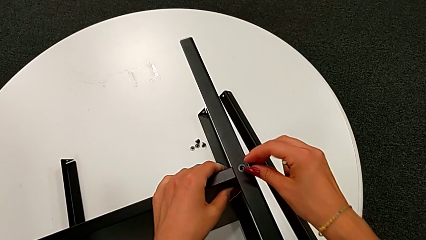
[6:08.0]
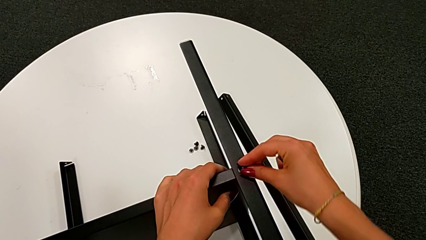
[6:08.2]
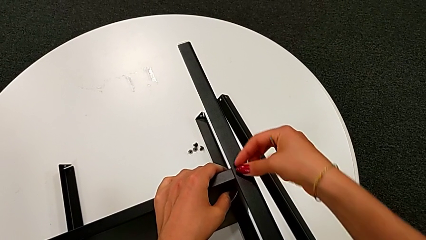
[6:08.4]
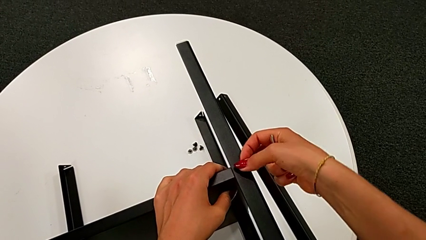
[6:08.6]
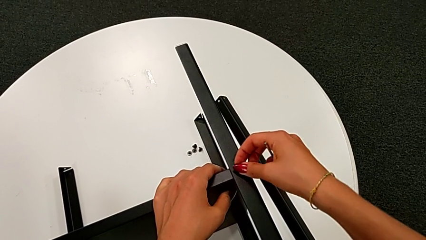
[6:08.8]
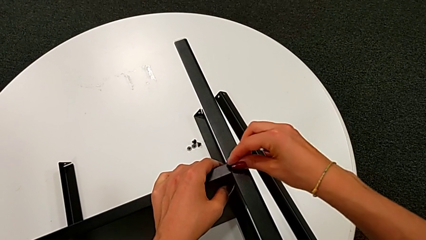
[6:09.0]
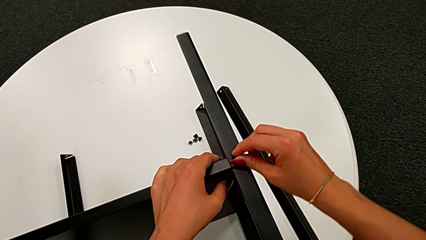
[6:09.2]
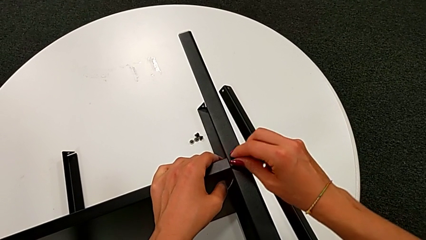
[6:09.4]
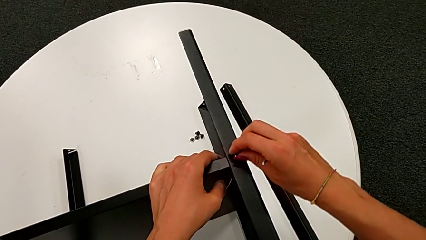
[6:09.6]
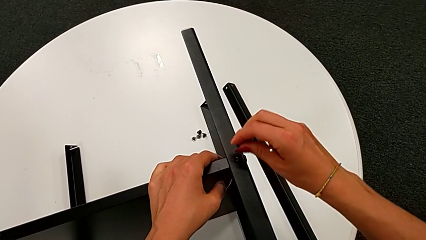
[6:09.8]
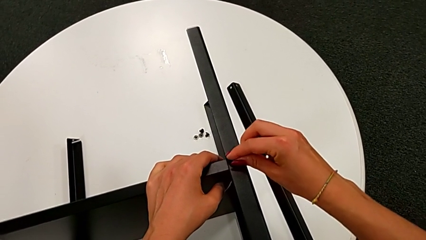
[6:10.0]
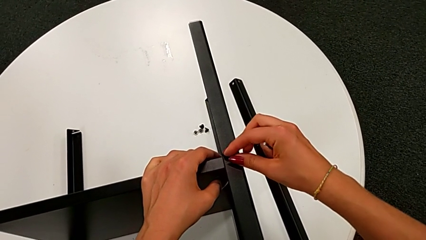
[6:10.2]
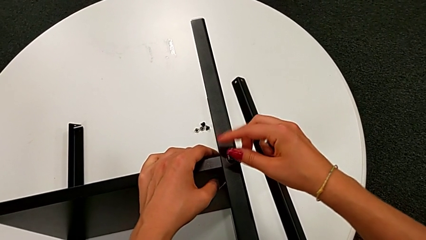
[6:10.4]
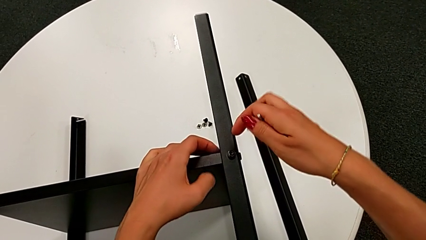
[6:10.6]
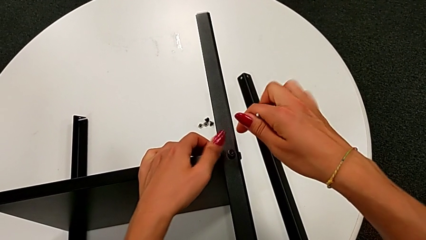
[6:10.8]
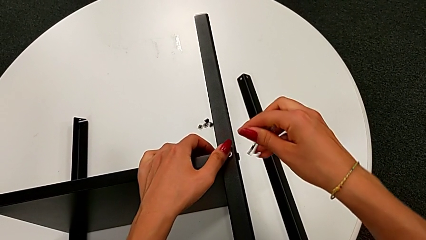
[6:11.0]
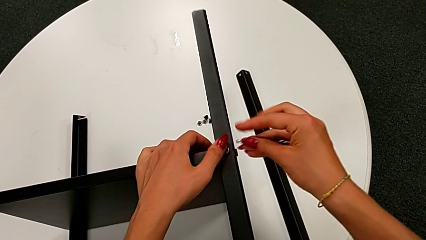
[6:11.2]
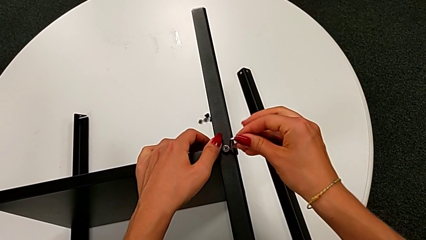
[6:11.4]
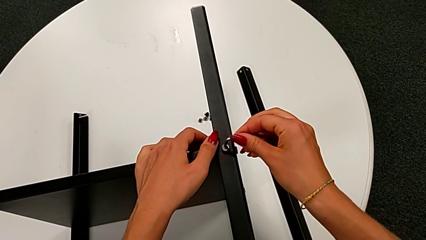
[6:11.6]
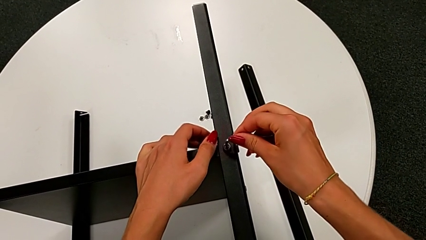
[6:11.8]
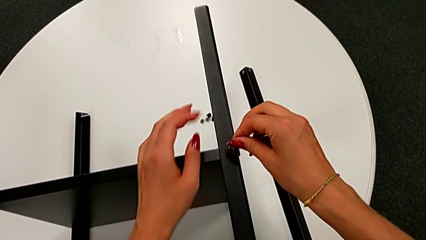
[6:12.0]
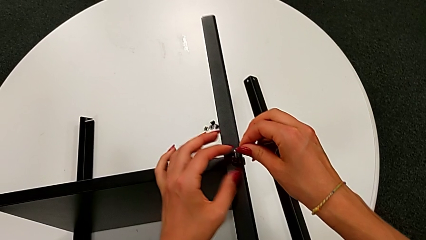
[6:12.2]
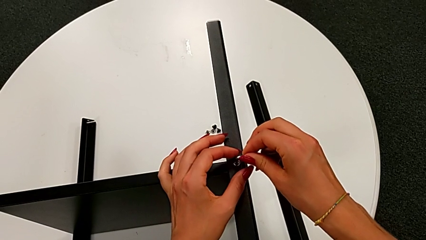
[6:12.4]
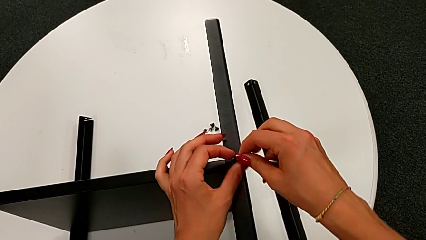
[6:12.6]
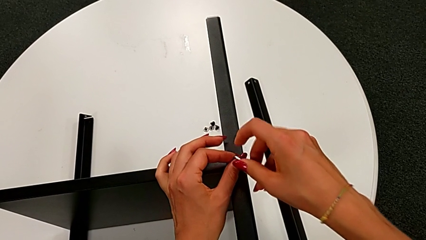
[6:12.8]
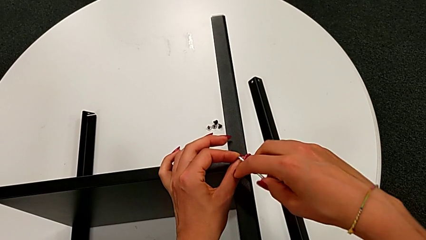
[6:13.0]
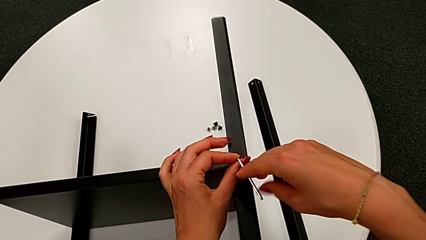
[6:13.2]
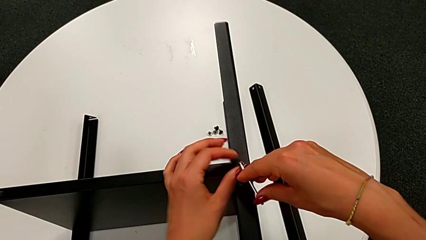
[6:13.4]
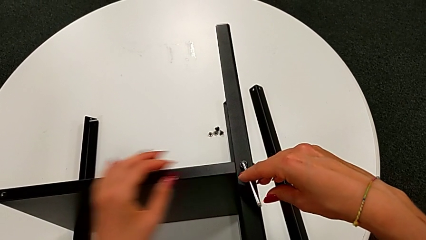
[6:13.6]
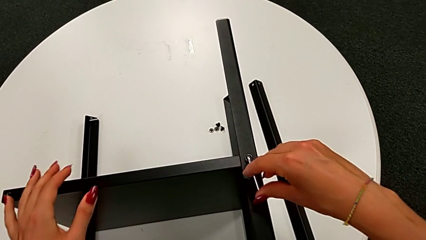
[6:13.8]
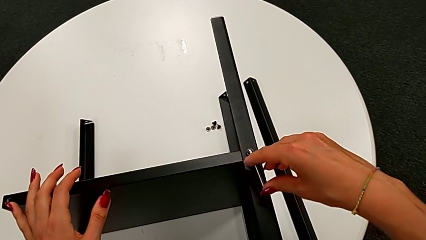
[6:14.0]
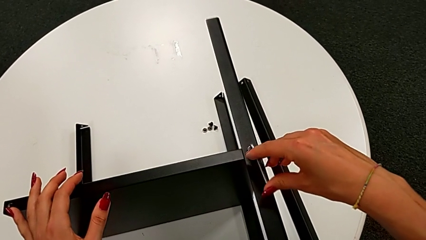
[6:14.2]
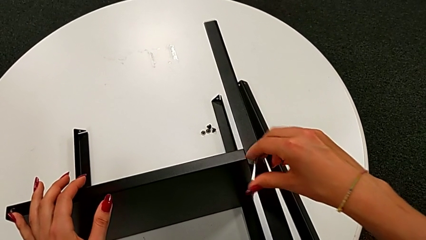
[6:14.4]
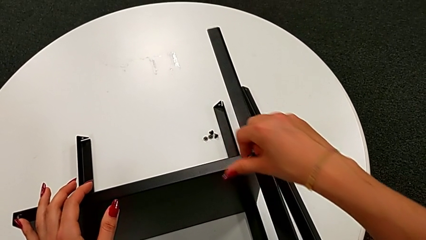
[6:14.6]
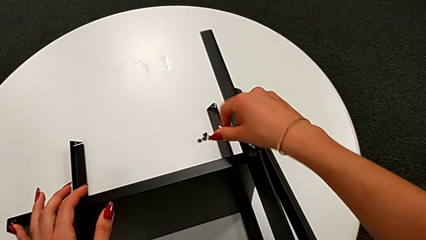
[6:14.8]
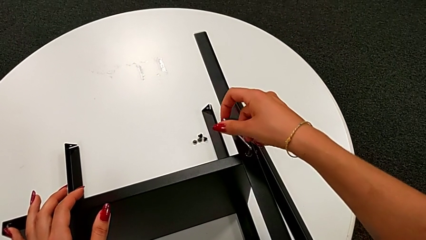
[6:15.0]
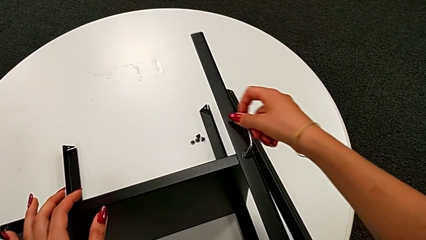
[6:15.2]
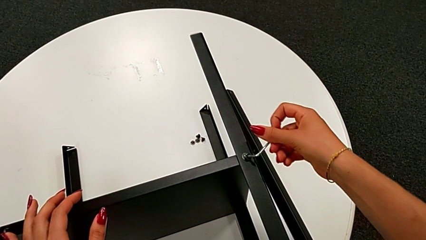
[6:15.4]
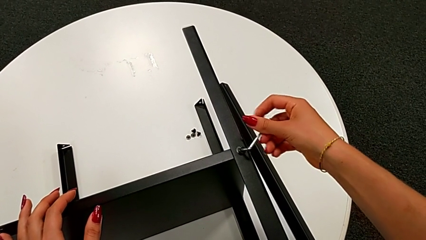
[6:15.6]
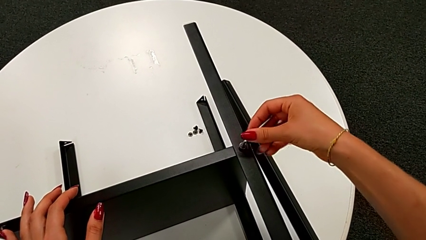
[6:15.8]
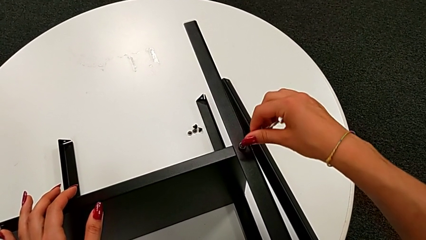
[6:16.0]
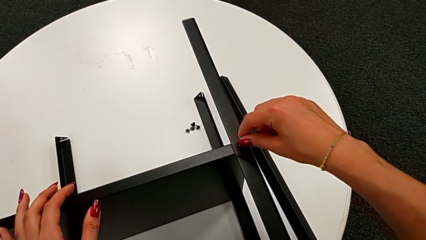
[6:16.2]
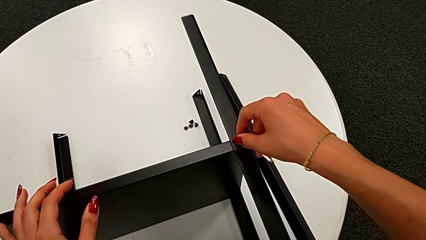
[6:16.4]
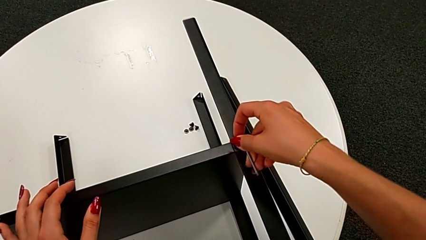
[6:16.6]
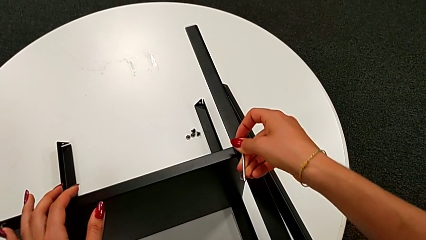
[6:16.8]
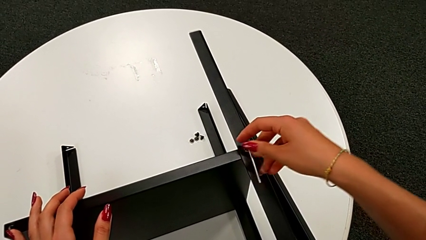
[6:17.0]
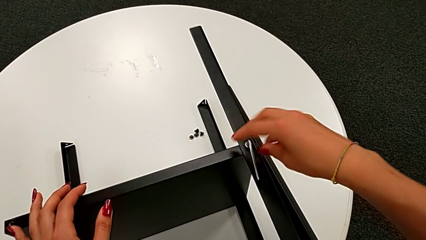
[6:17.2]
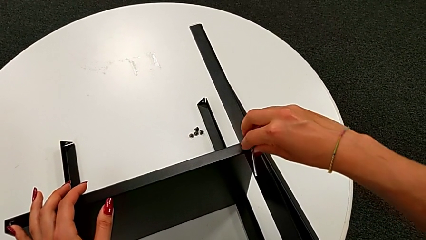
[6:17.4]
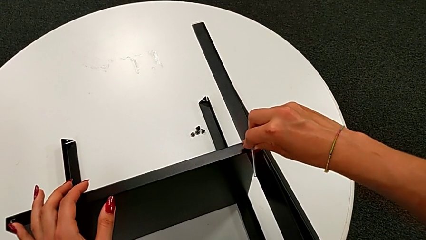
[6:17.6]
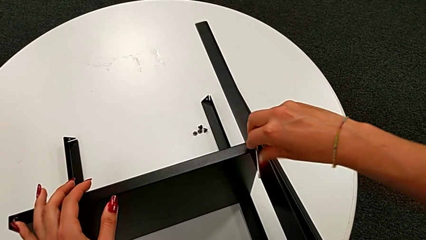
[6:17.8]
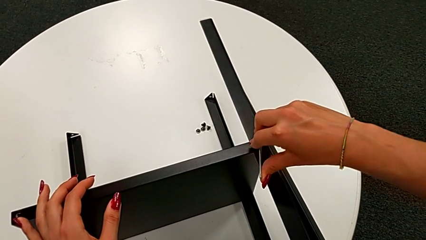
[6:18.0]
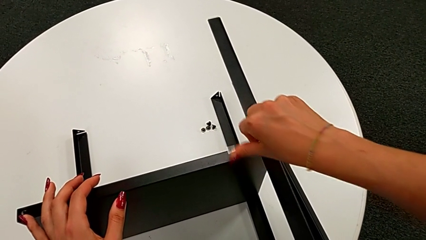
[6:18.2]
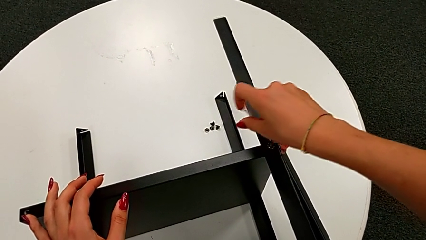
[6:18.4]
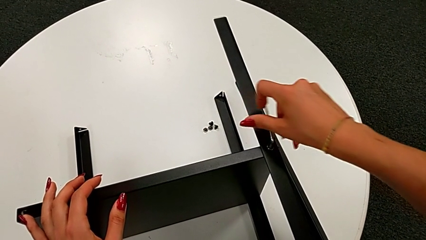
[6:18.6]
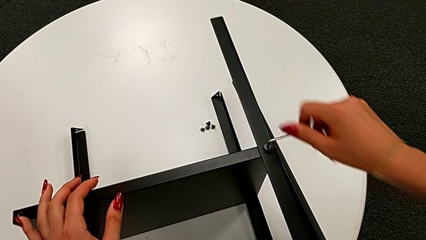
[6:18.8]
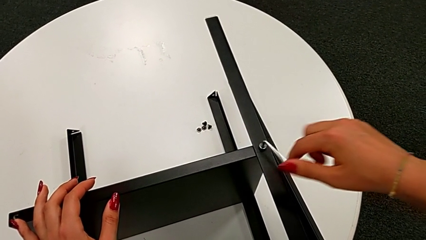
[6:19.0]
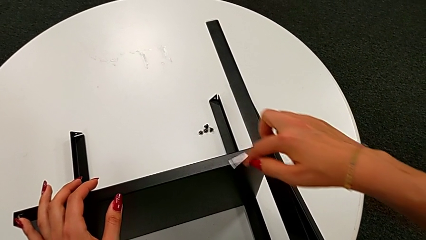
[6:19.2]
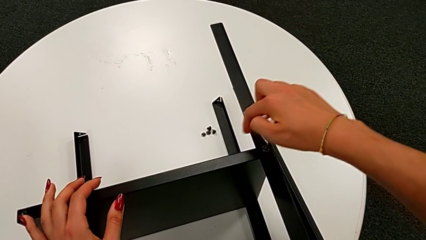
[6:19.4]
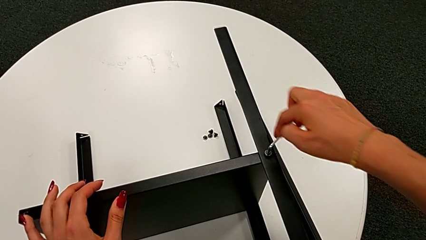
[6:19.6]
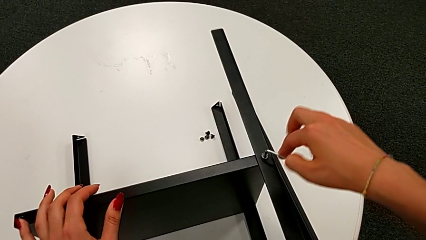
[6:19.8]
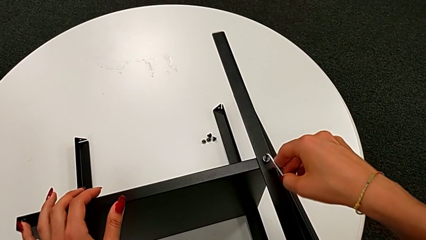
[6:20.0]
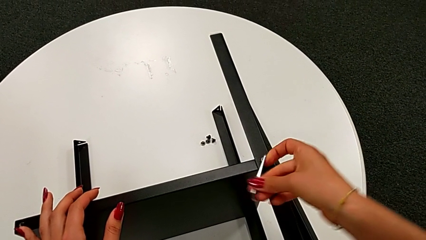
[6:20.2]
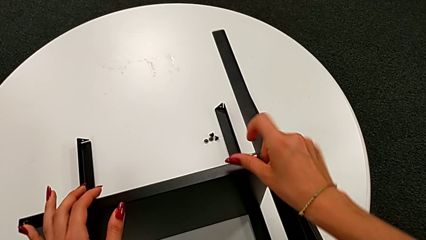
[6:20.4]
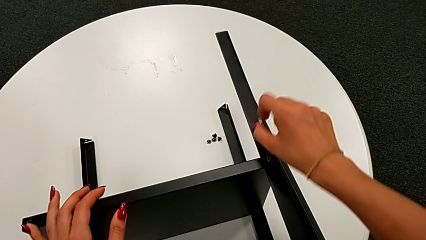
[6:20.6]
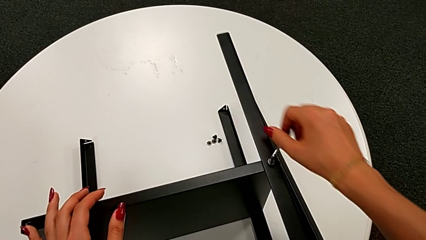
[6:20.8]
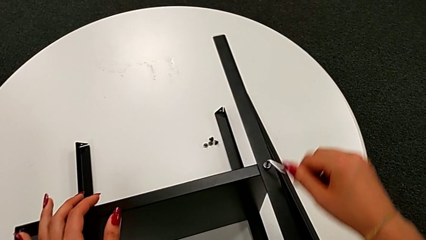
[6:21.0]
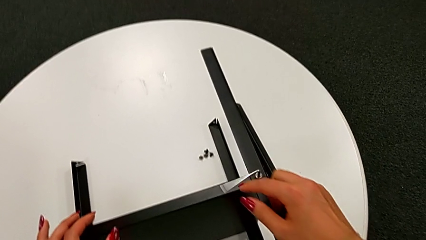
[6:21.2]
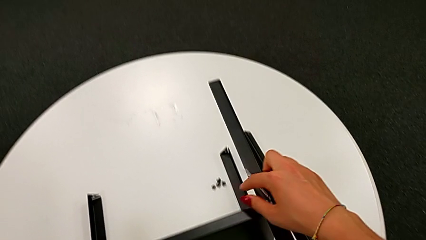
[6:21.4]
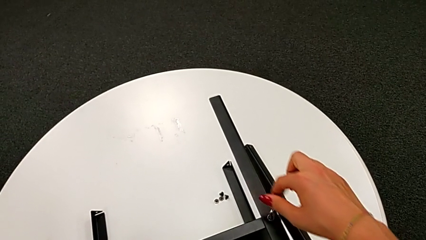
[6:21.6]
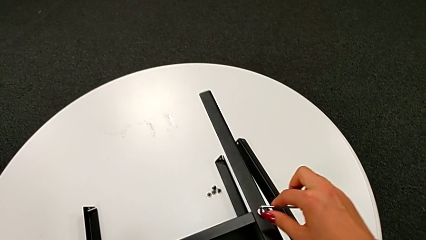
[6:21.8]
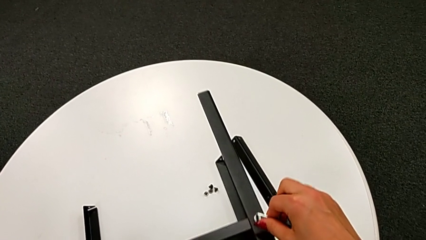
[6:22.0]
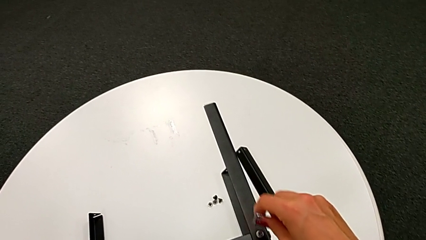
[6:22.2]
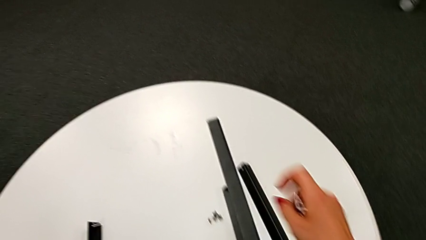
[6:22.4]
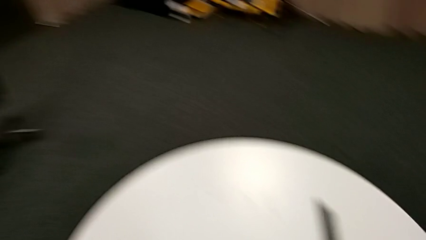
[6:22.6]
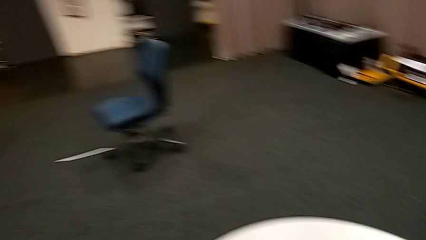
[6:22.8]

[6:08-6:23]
The camera wearer is assembling the bottom tray. They insert the thirteenth hex socket head, insert the Allen wrench, screw the thirteenth hex socket head and withdraw the Allen wrench.

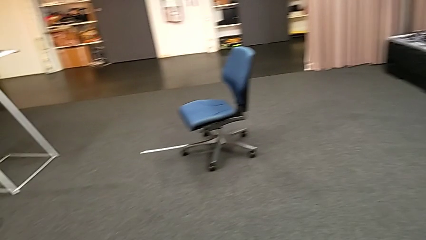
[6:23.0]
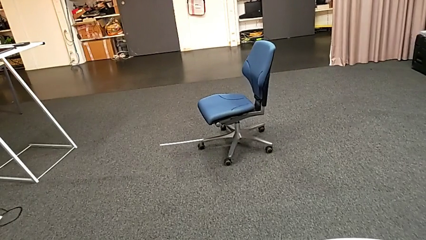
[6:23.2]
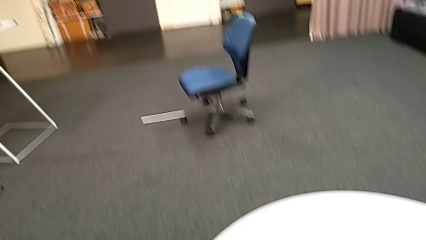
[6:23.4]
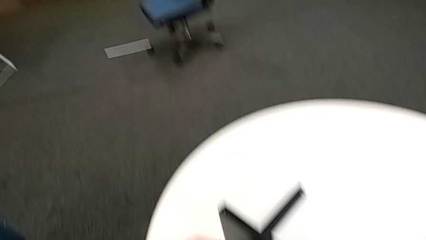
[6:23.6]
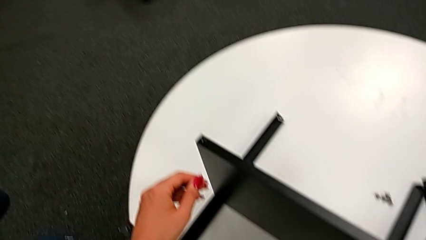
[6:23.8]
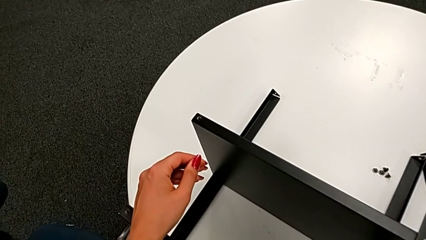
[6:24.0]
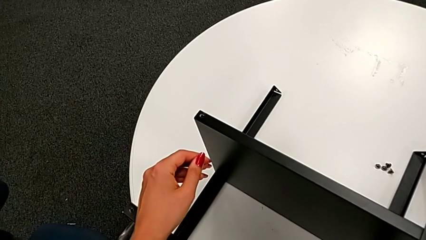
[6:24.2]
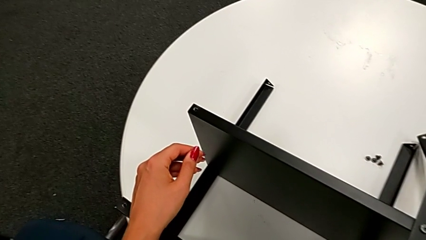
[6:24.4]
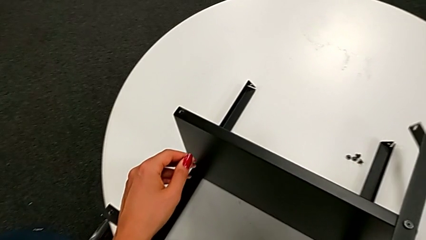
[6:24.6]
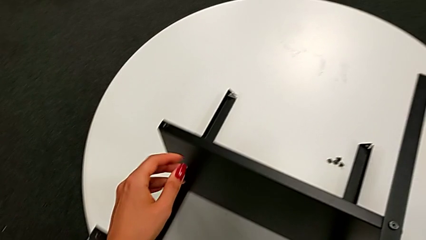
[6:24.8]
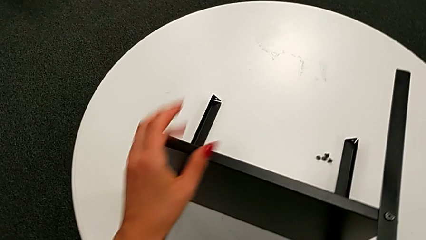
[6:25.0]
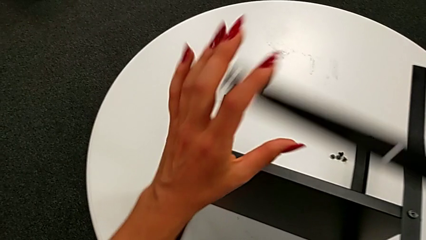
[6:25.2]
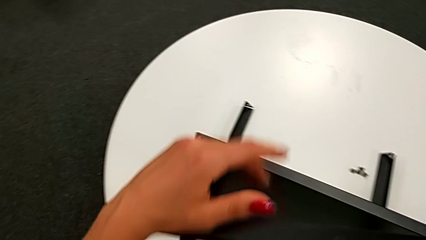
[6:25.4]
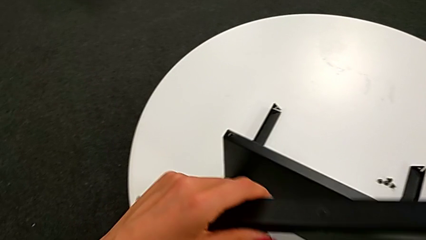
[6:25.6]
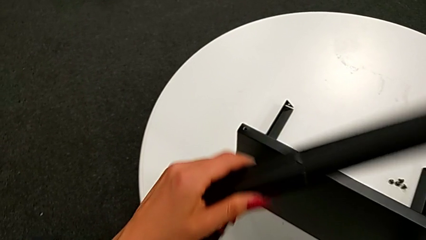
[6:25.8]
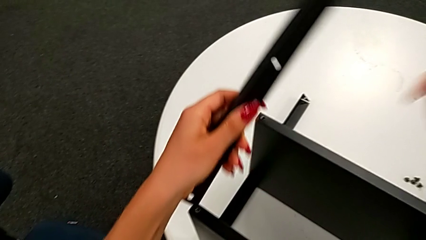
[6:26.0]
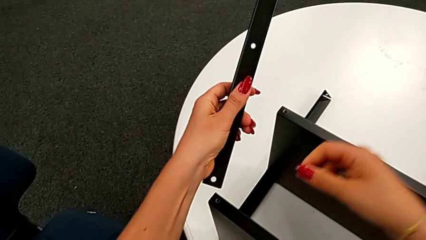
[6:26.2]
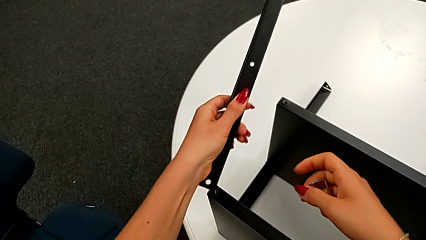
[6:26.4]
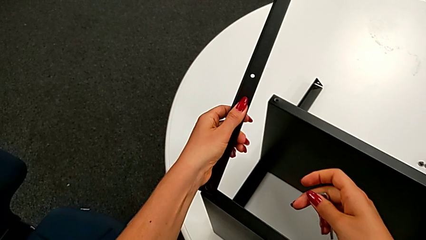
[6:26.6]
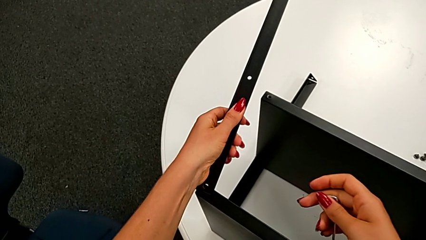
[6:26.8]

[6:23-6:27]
The camera wearer is assembling the fourth leg of the nightstand. They grab the fourth leg and rotate it.
